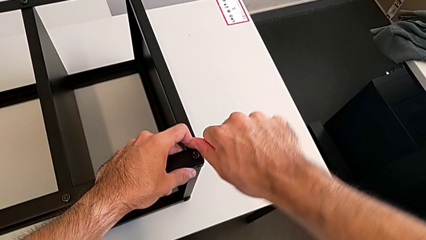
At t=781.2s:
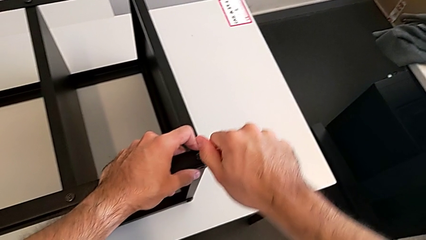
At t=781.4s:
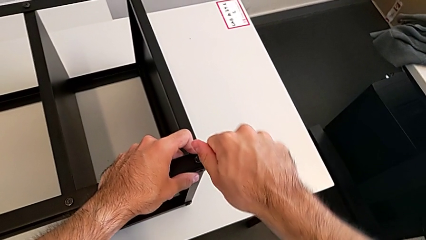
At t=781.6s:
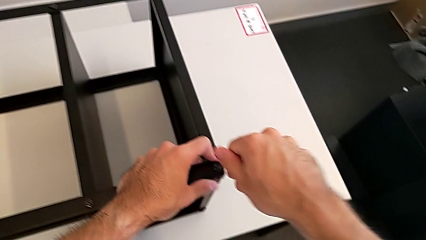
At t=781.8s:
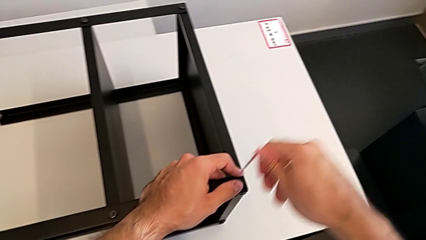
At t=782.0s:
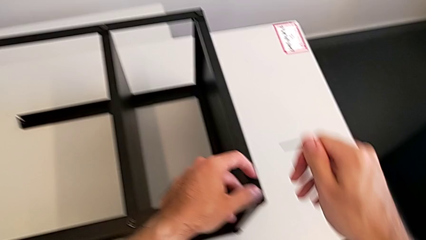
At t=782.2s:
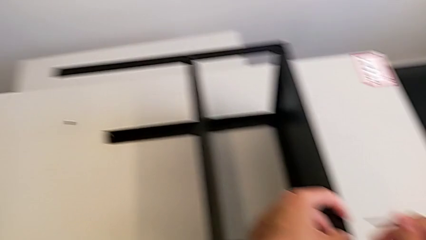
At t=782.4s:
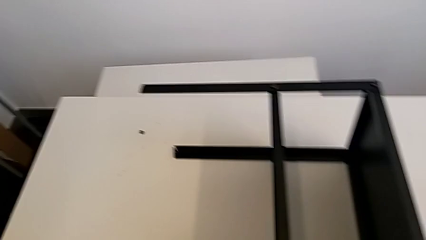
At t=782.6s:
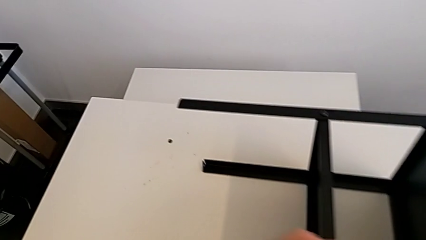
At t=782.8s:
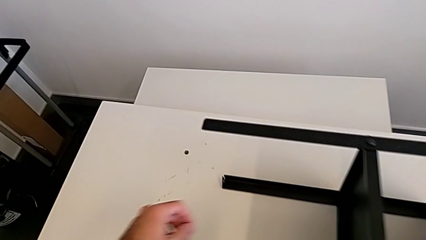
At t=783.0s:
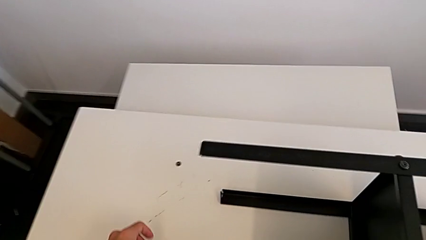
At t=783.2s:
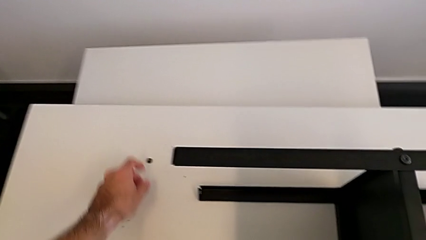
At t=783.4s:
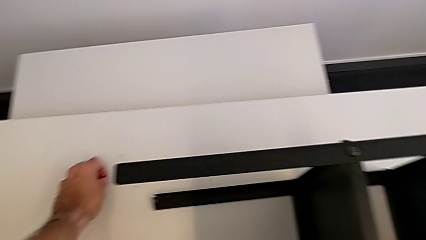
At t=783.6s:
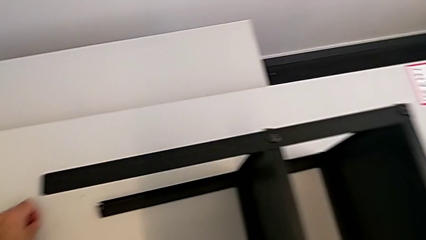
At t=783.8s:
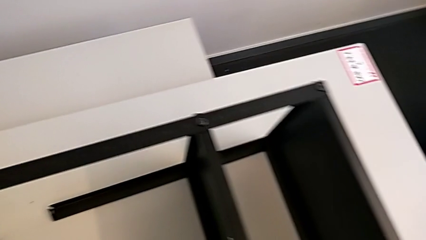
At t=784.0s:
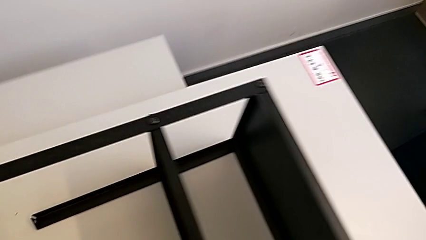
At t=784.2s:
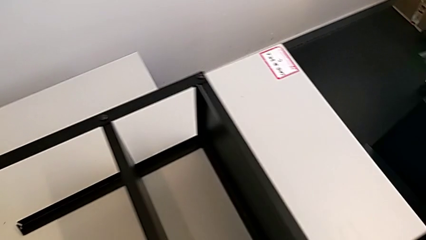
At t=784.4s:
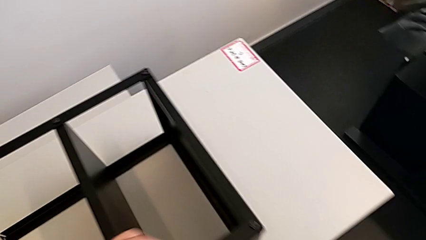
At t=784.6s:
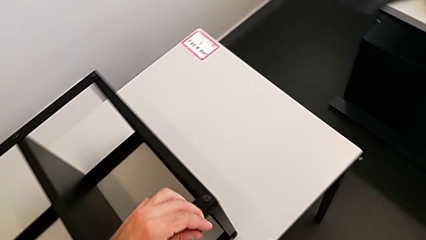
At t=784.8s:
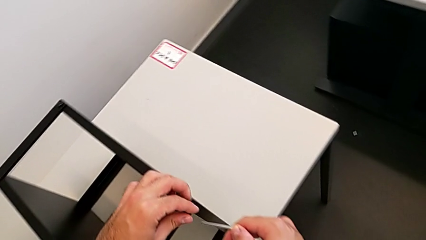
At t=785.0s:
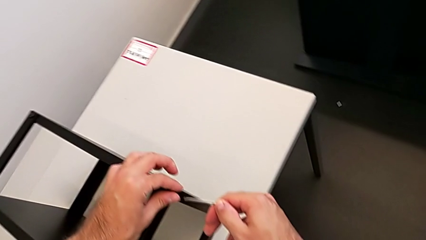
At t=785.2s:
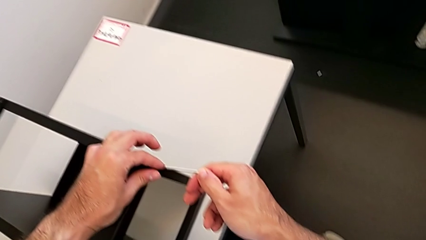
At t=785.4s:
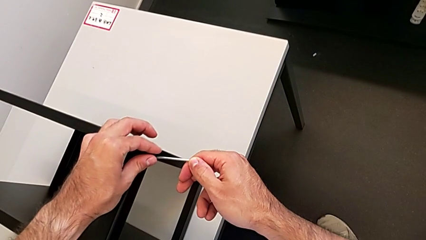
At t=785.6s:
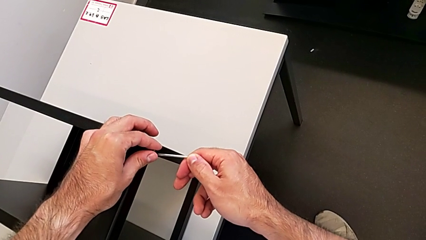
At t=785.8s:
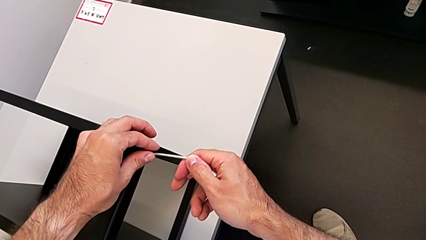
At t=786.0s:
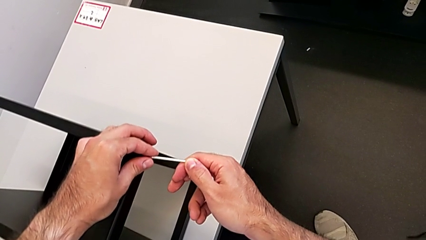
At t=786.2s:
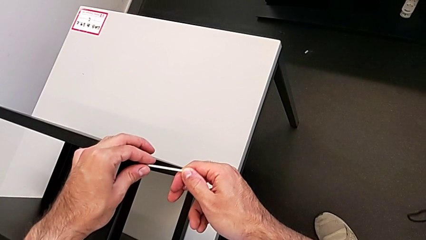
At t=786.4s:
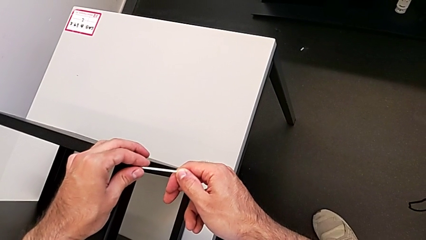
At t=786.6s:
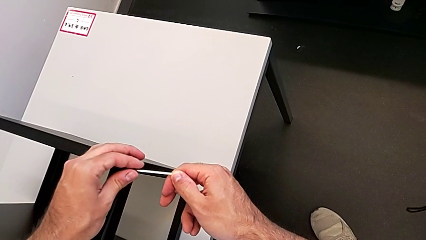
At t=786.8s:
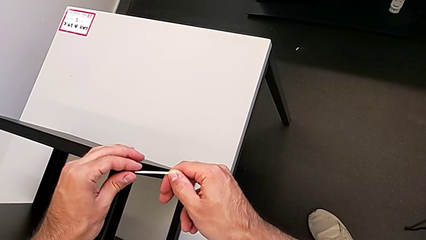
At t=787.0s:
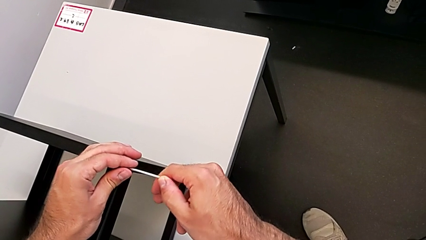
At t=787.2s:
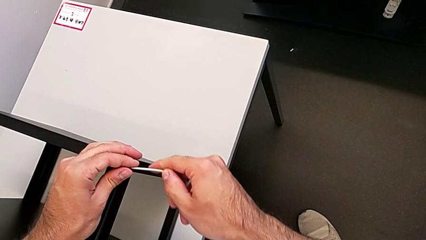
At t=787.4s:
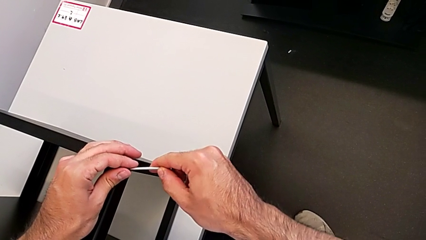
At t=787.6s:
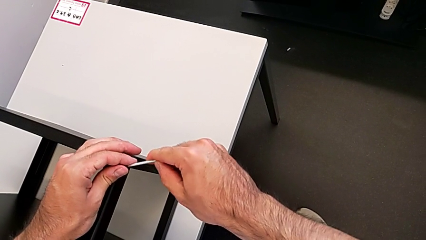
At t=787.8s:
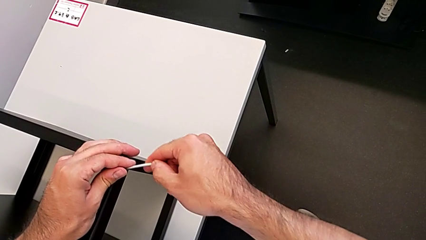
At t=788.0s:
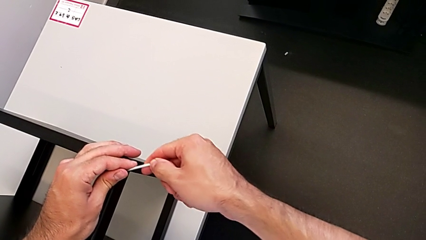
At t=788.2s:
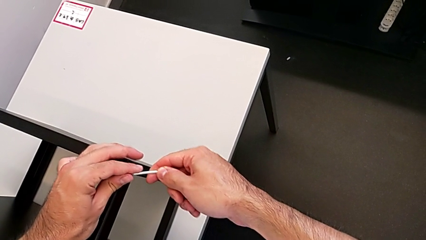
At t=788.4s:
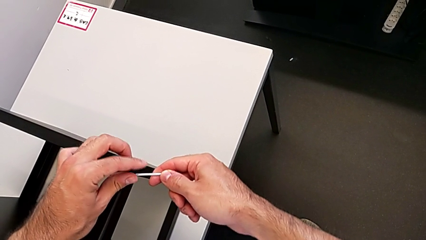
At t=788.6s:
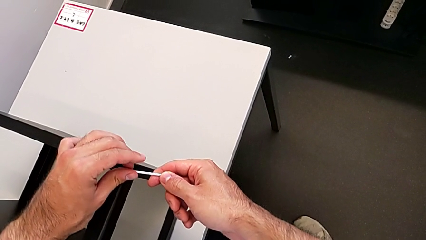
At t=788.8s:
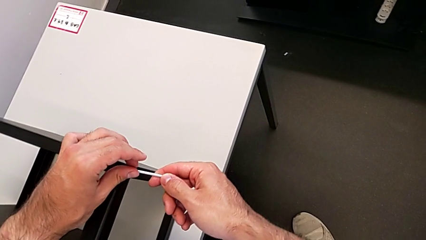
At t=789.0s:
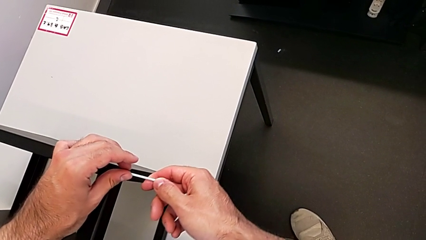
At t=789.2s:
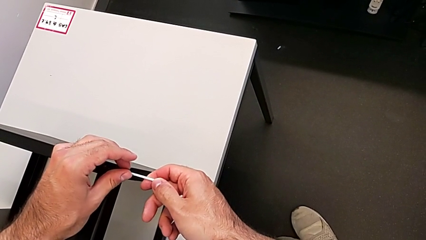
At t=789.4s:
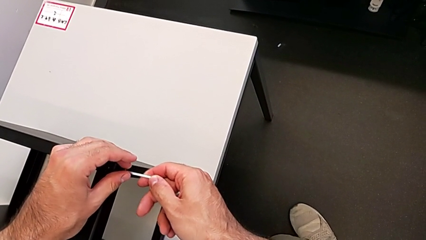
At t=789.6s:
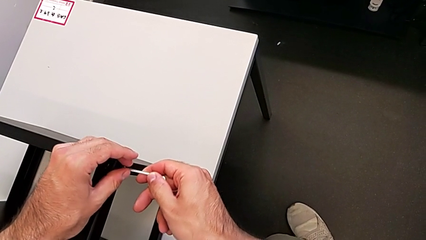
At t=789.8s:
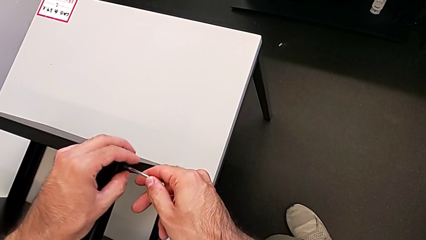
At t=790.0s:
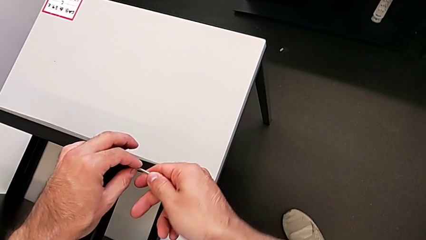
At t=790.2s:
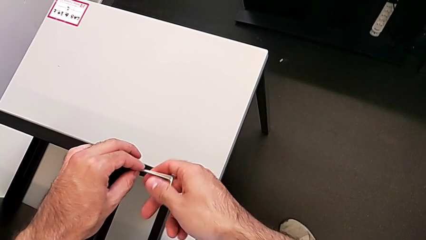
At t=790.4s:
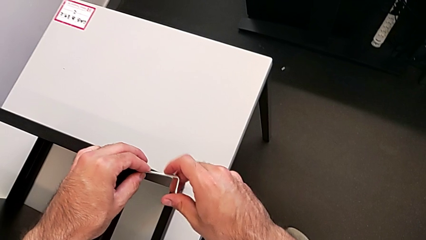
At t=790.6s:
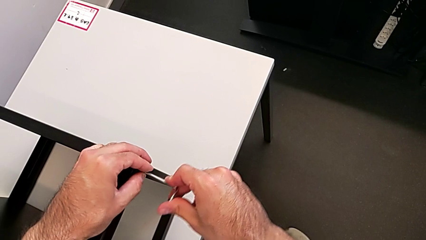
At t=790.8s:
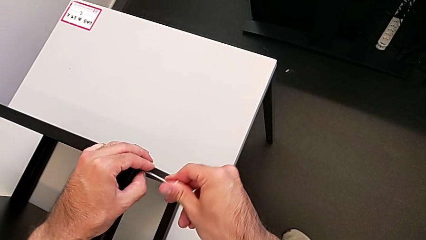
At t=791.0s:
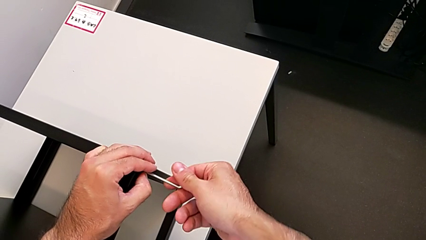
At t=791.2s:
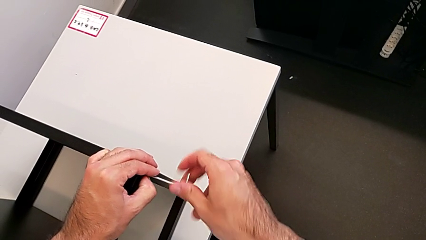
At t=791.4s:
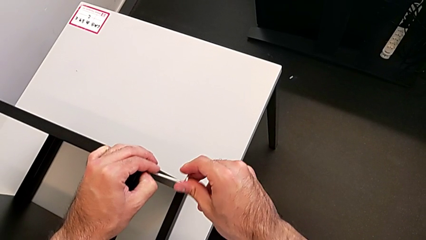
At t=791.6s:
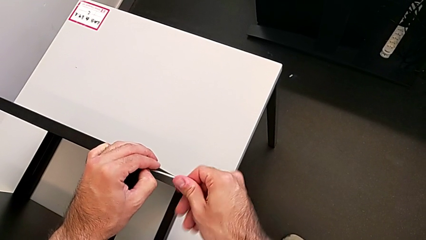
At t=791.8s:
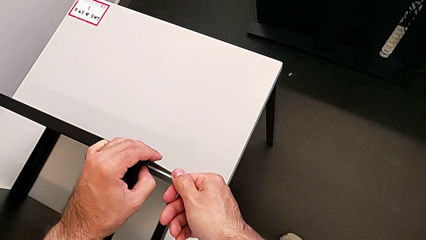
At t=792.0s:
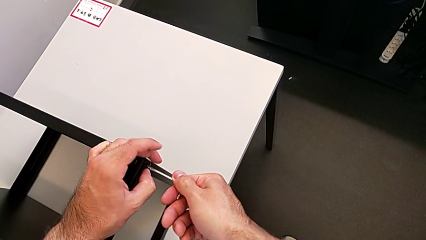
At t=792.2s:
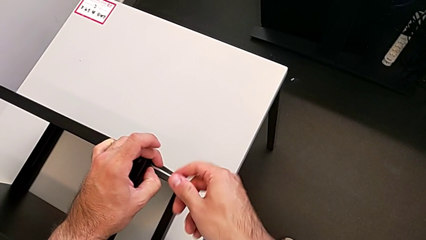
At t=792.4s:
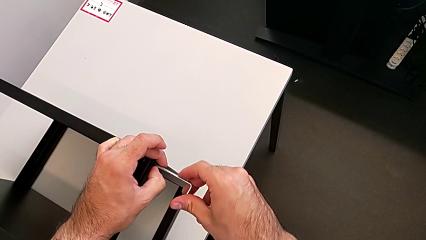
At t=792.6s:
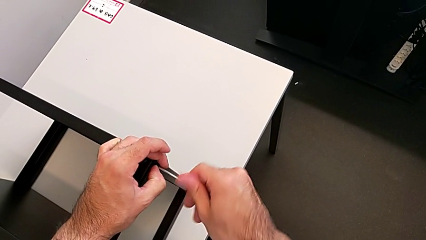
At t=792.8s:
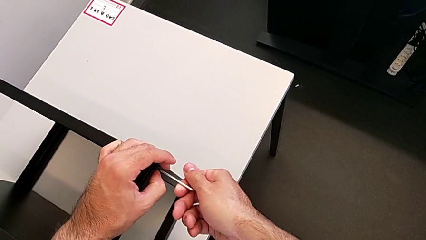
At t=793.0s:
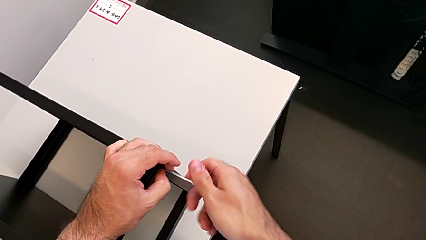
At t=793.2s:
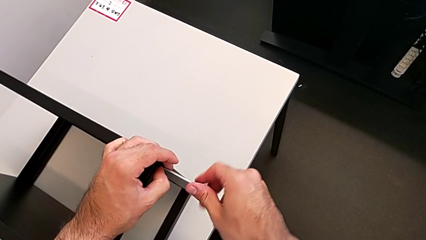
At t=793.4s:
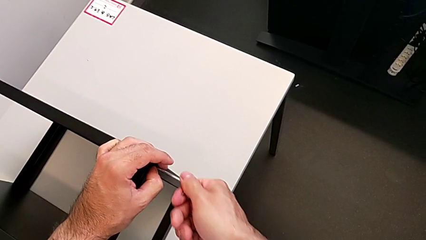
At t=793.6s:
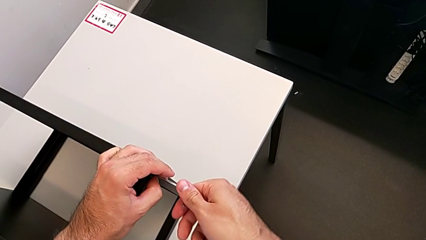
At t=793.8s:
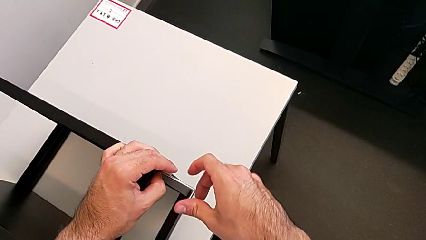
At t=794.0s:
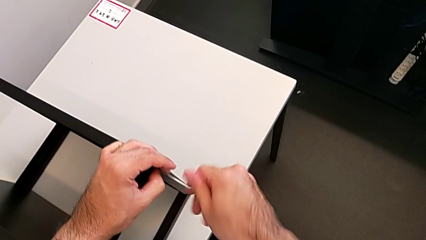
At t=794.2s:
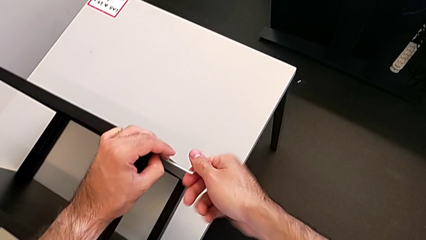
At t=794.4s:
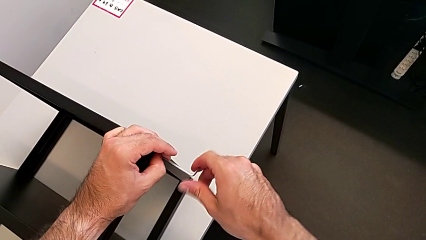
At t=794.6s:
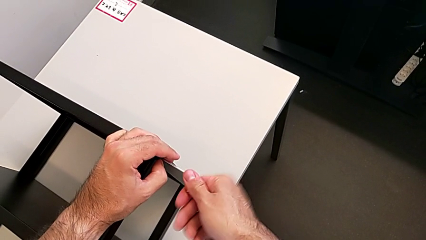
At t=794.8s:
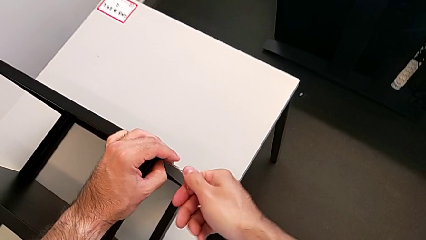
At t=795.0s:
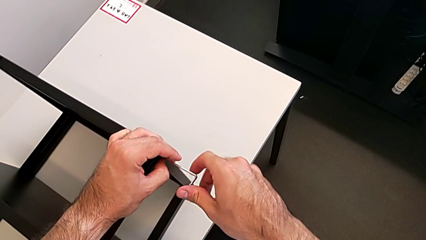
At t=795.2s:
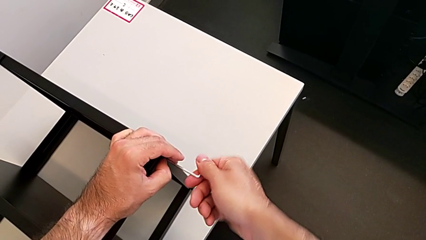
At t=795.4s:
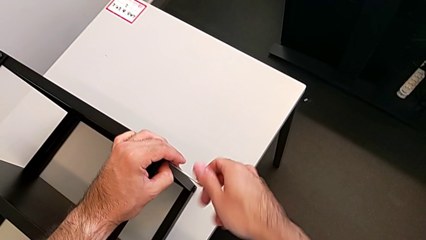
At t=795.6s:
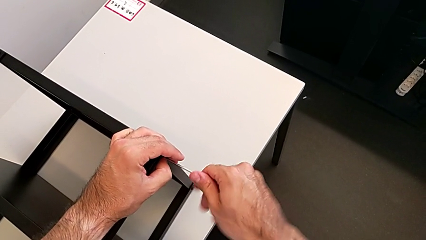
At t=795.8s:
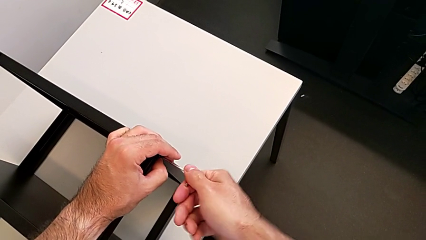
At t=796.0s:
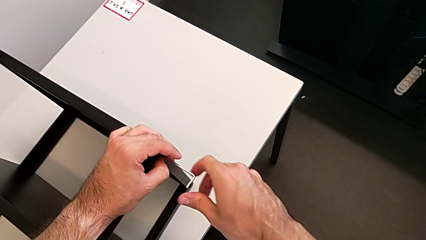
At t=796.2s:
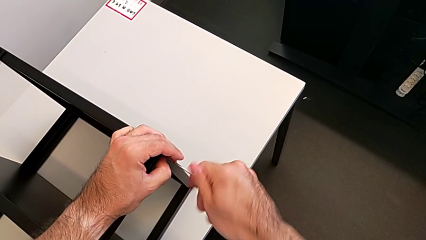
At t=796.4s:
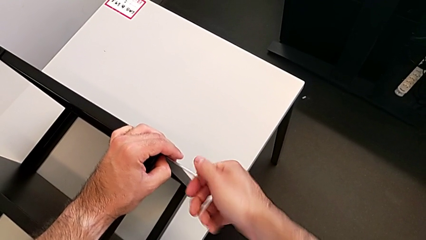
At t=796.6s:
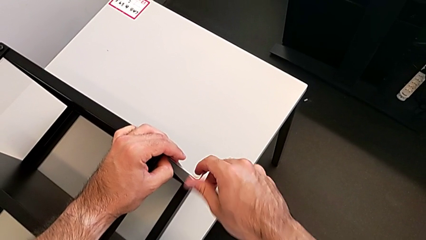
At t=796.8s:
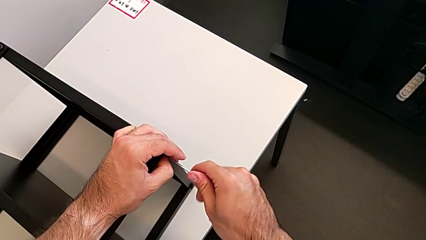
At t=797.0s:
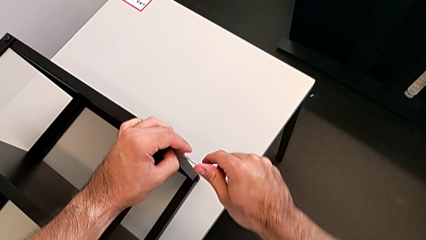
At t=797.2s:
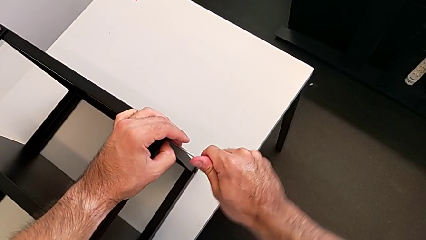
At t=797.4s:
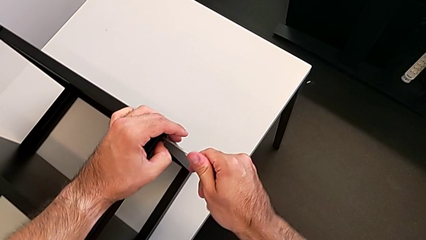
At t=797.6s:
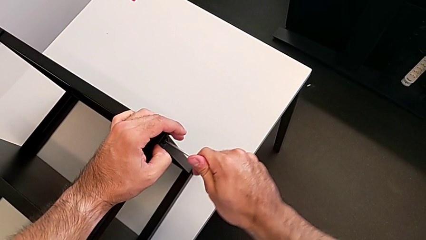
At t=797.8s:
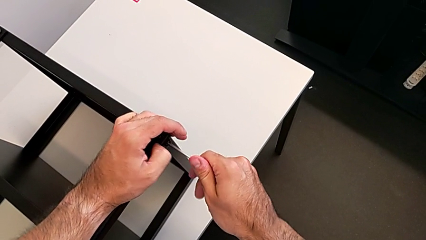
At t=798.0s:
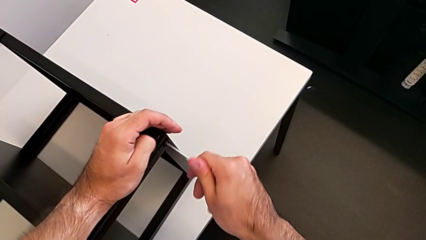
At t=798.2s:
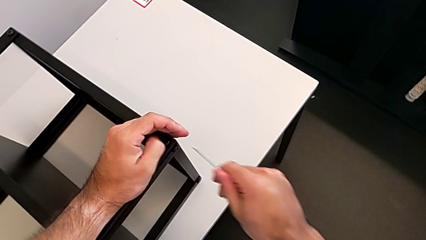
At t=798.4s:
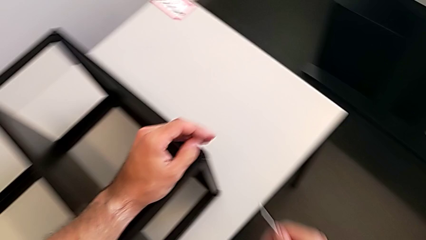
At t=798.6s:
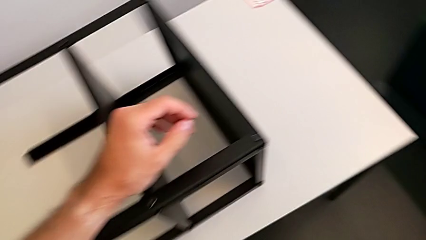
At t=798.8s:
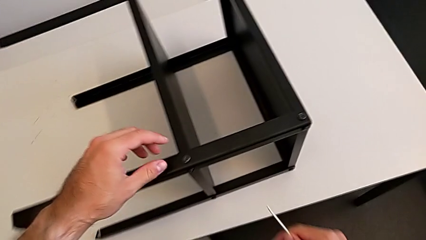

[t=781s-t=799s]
The camera wearer is screwing the first leg to the top shelf of the table. They withdraw the Allen wrench, grab the hex socket head, insert the Allen wrench, screw the hex socket head and withdraw the Allen wrench.
